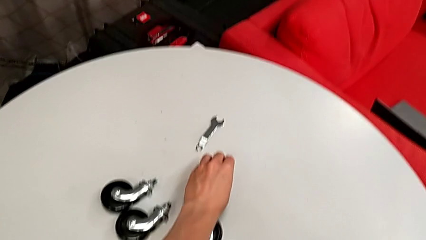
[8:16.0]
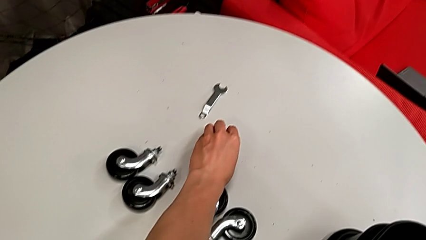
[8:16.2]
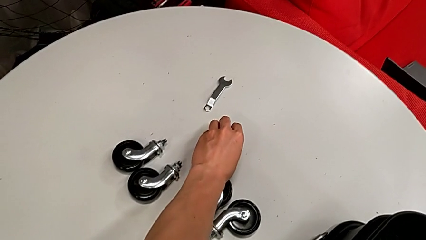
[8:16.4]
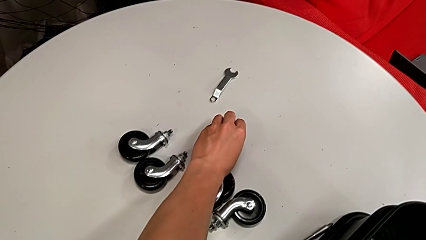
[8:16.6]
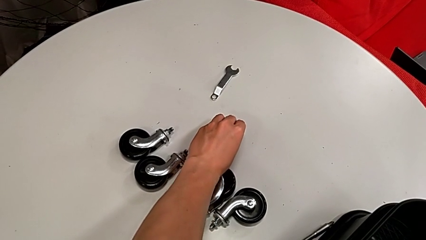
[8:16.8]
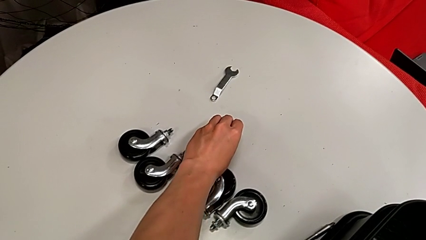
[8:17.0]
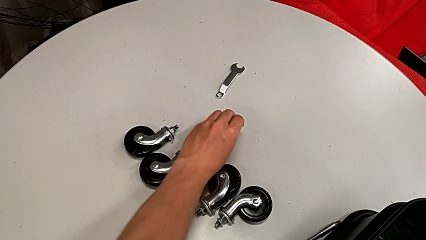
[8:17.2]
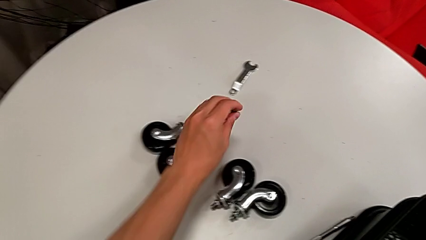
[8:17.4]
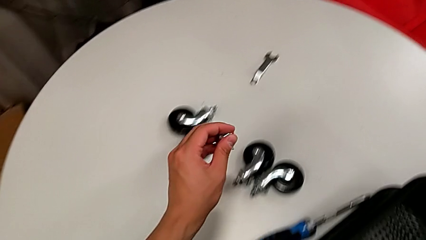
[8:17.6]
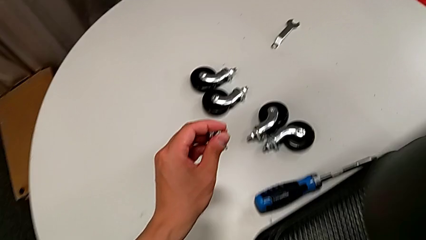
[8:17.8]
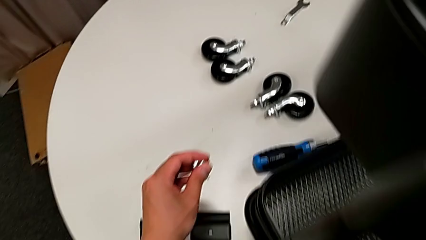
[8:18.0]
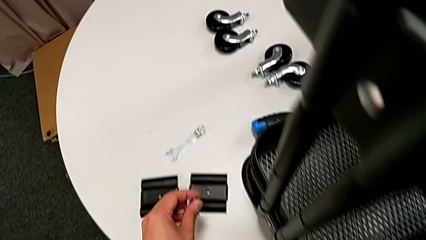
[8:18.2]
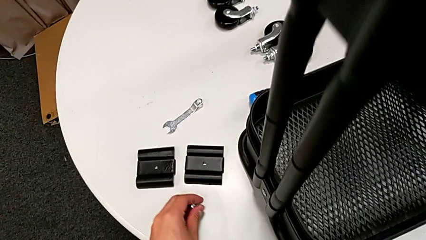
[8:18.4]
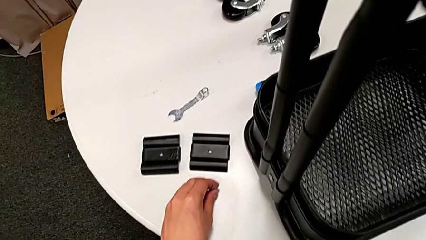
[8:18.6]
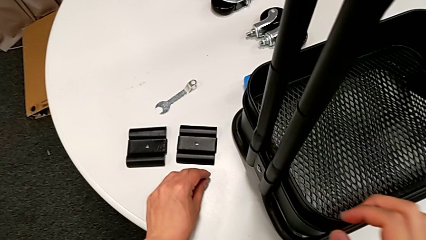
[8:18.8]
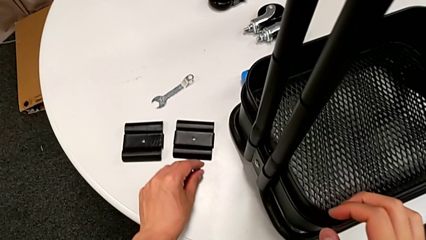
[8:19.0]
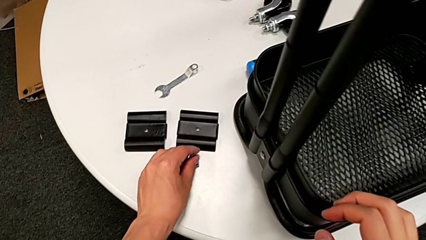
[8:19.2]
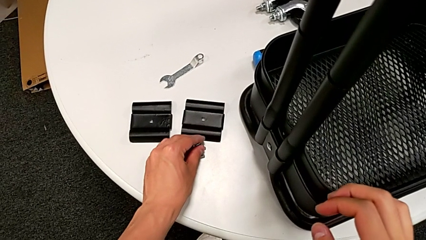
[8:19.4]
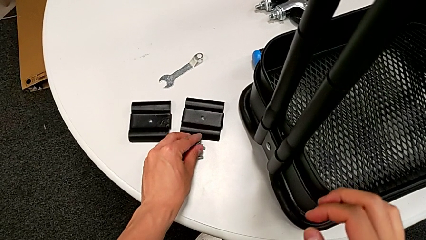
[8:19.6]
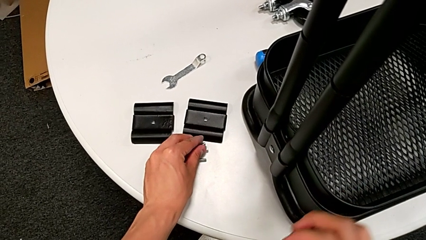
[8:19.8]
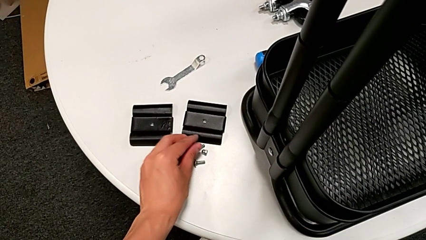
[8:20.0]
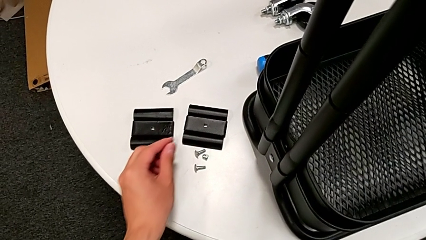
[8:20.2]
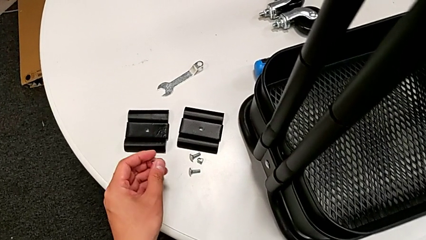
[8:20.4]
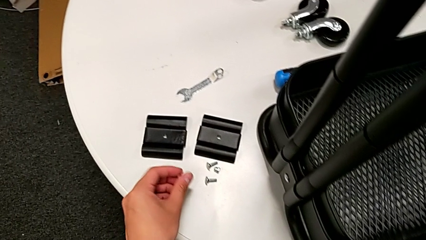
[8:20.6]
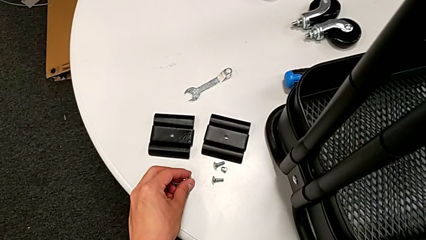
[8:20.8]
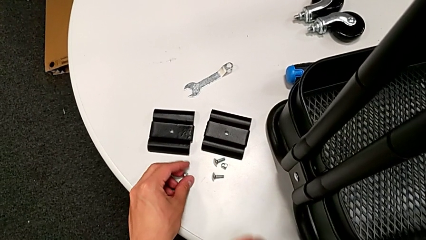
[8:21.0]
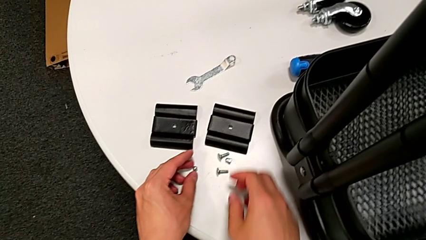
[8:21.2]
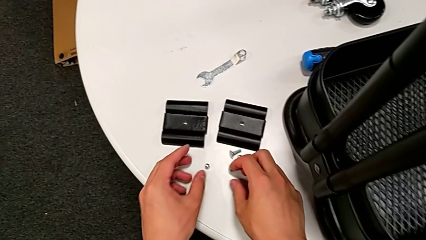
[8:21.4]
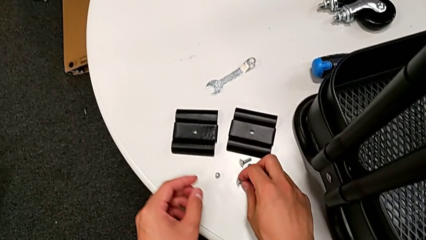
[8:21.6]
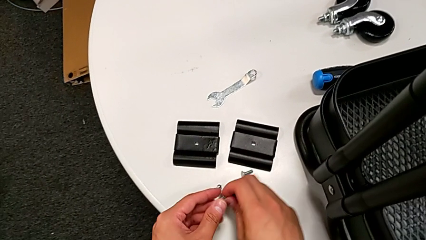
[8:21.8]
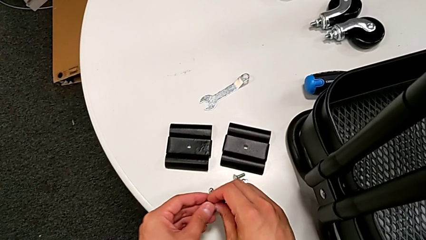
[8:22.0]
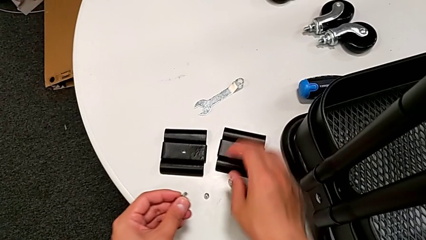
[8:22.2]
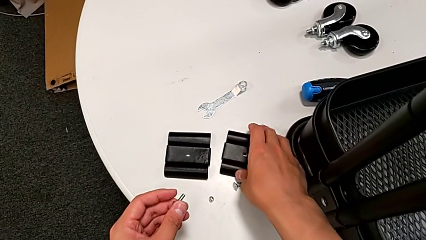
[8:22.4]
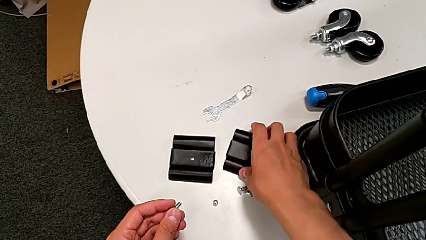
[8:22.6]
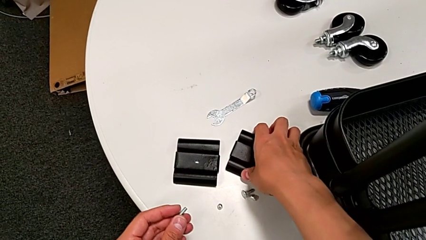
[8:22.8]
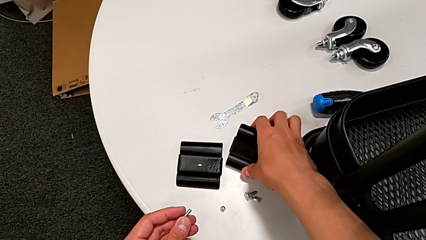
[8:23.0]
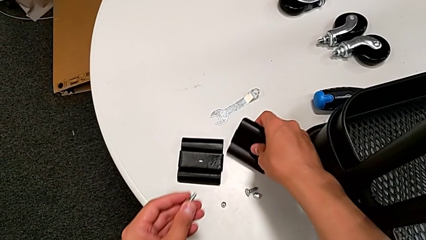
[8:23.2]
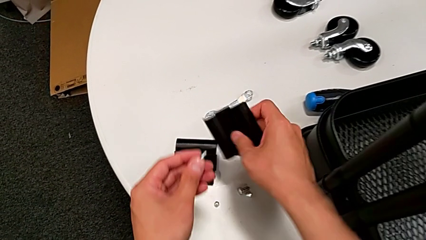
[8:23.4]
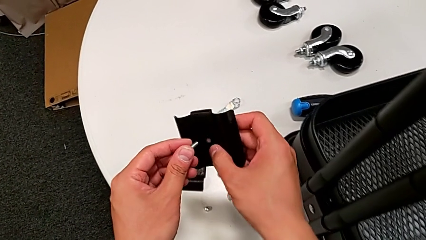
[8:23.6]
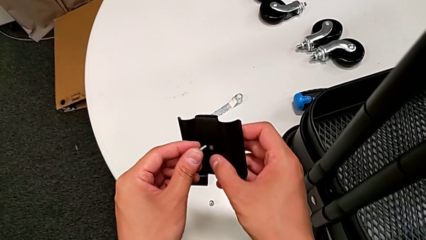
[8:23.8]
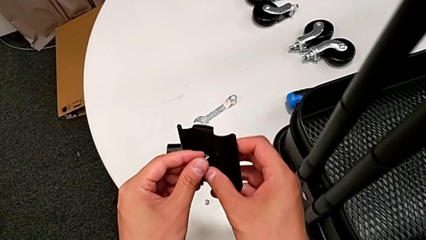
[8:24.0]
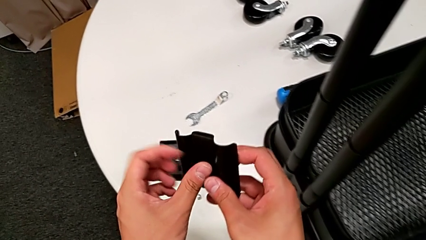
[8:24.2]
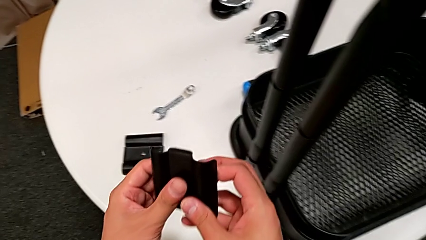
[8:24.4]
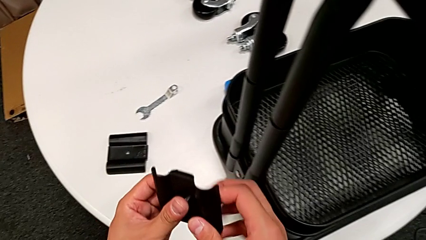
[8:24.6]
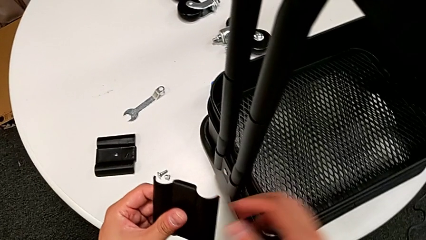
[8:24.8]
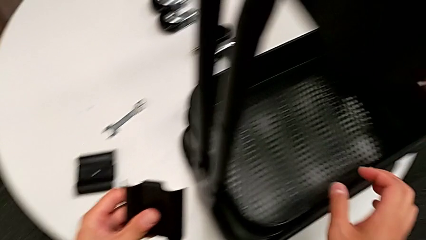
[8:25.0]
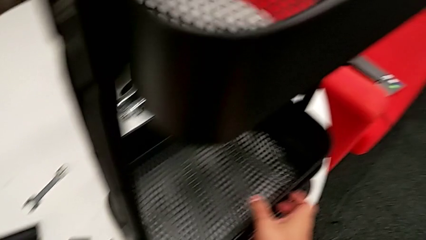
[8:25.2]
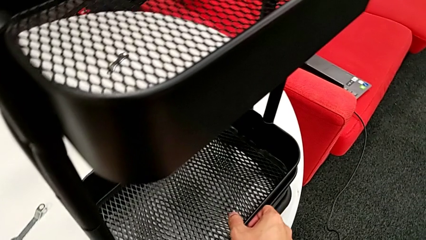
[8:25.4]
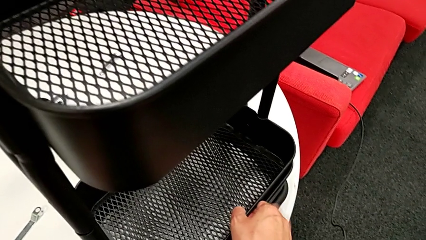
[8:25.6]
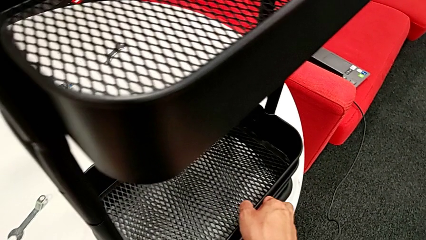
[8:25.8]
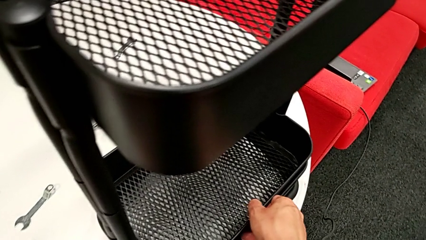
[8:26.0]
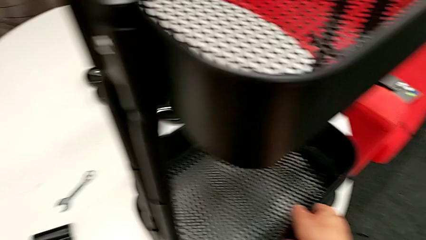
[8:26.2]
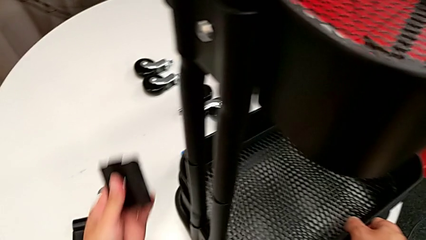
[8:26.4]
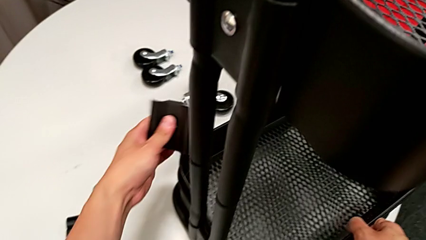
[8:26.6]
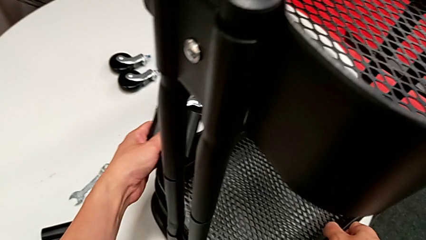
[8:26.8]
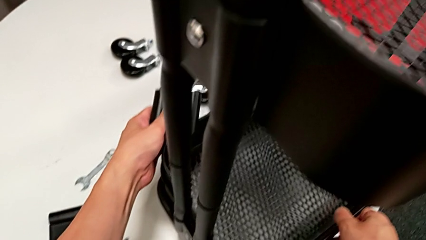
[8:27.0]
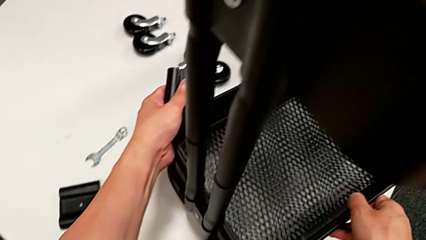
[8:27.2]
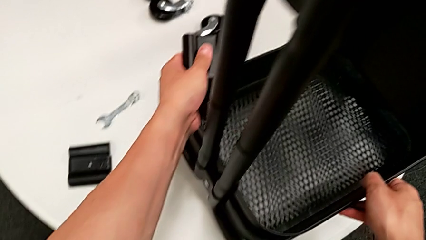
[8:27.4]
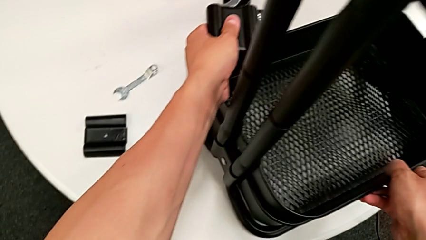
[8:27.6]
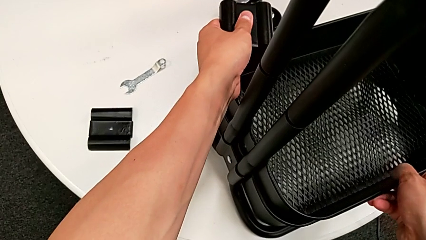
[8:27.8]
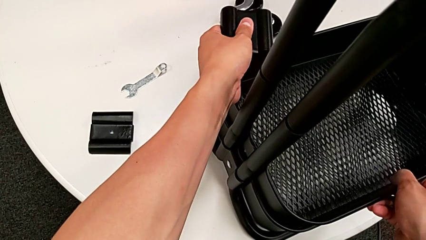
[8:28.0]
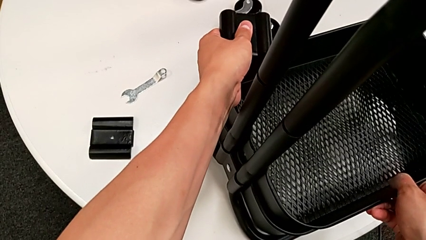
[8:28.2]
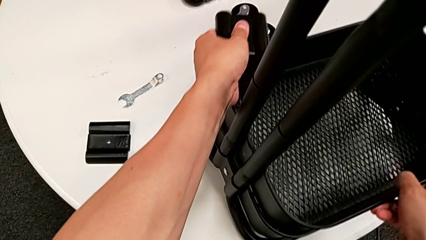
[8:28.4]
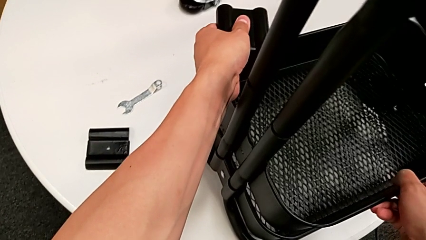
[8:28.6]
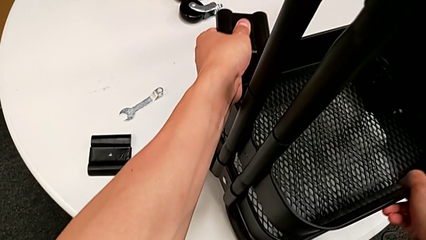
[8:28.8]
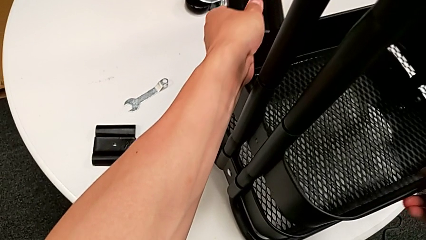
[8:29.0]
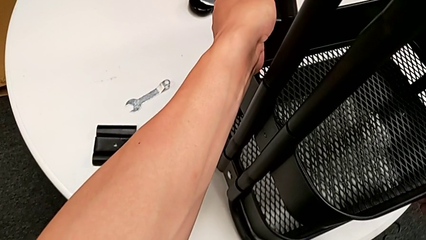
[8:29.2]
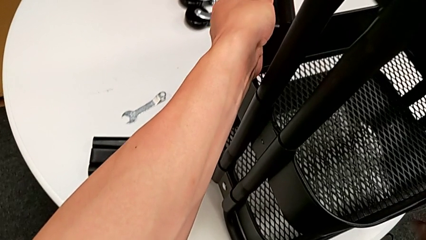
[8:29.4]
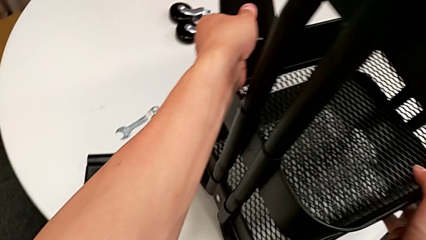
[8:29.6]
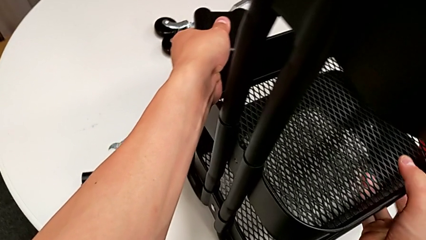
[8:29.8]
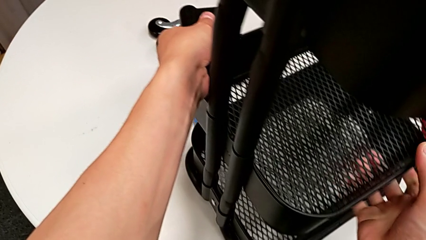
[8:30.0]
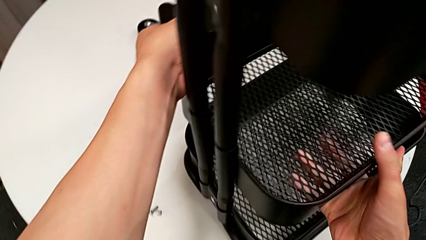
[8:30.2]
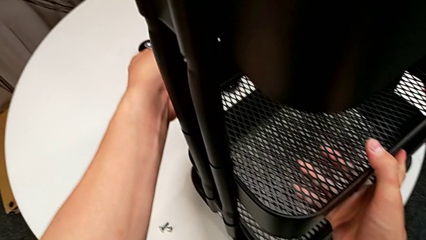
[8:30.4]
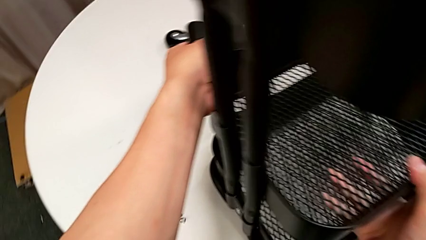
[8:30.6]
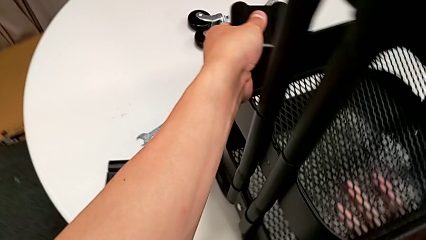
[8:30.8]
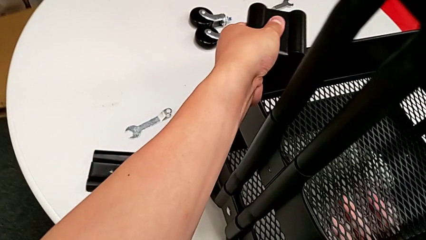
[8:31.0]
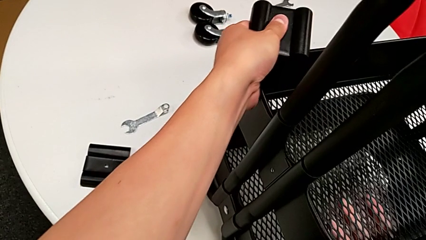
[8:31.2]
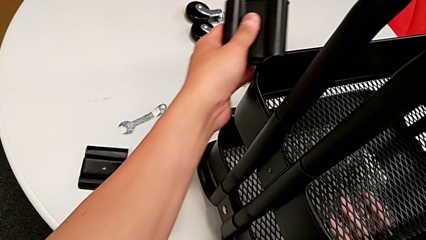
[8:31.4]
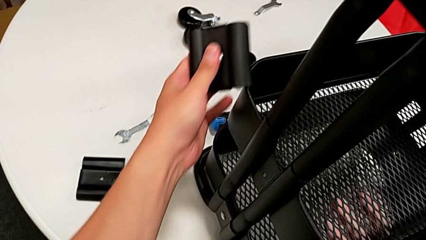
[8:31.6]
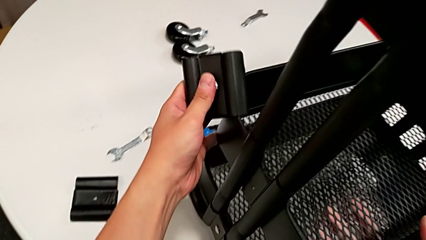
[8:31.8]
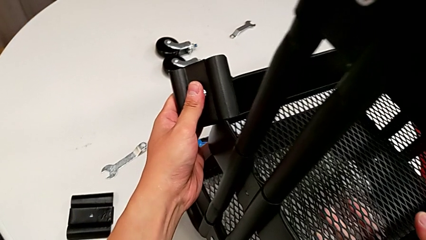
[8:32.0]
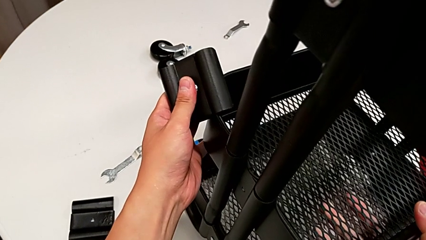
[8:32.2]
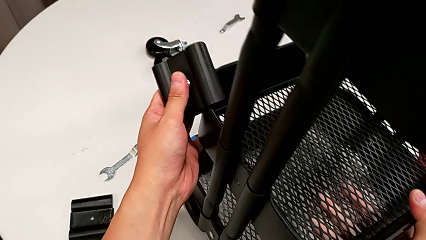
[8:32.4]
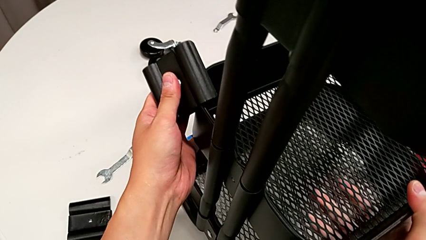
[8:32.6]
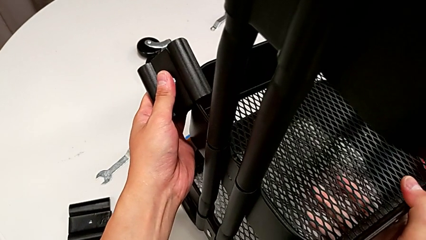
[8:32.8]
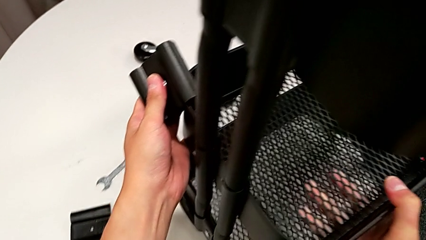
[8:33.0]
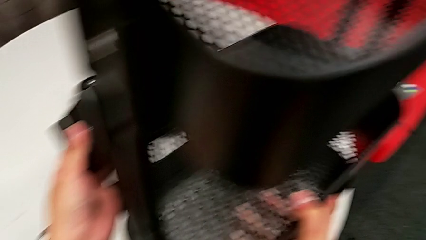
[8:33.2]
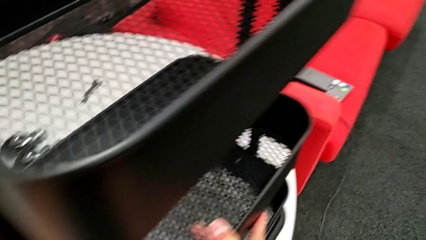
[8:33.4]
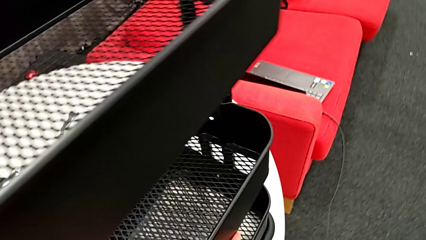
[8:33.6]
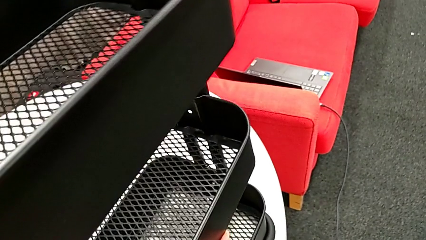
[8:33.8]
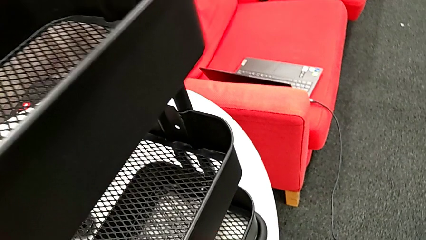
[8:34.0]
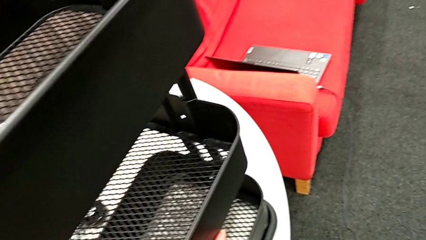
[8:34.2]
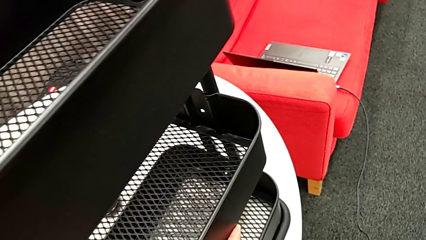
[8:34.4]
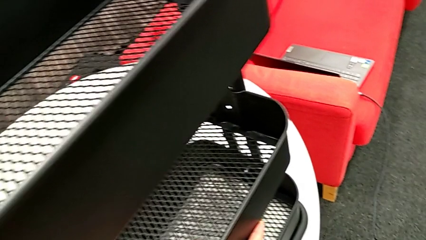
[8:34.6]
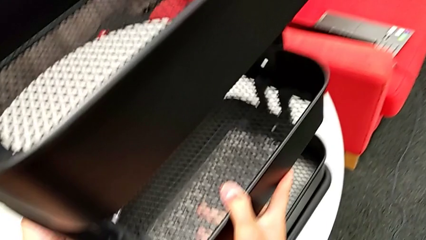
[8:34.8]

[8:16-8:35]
The camera wearer is screwing the middle grid tray. They place the little bolt, grab the fifth bracket, insert the fifth bolt and begin to pull the middle grid tray.
